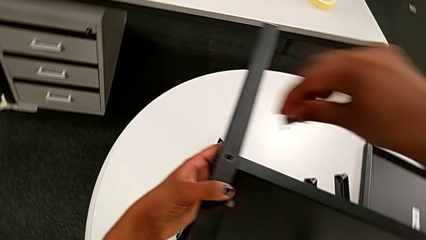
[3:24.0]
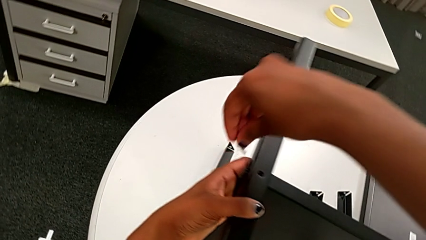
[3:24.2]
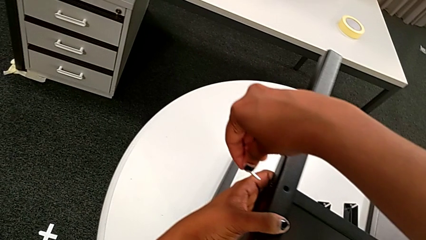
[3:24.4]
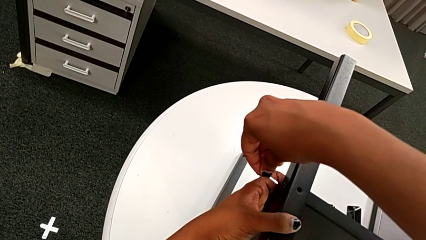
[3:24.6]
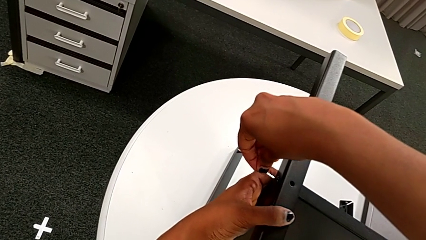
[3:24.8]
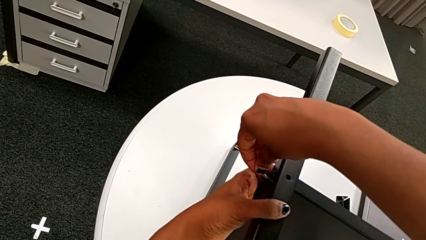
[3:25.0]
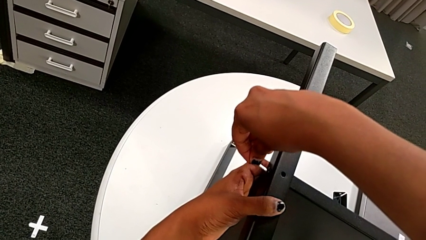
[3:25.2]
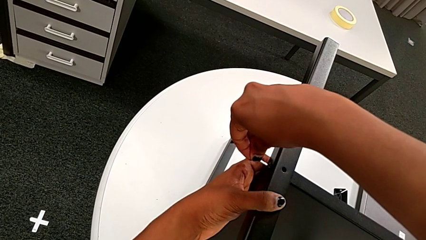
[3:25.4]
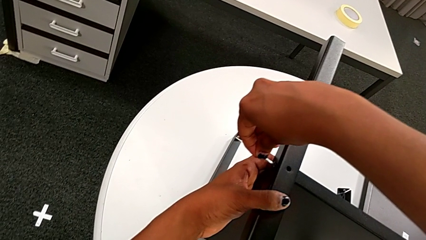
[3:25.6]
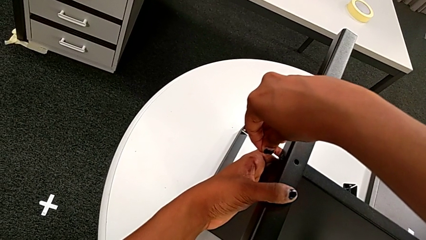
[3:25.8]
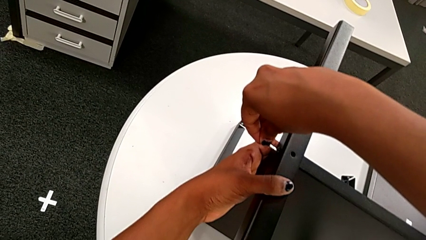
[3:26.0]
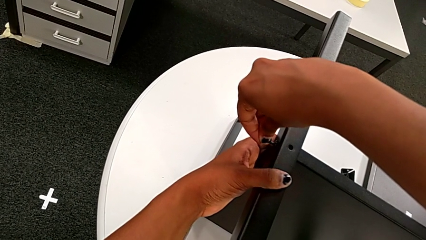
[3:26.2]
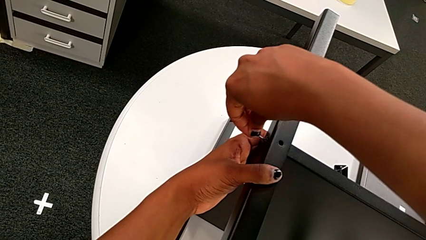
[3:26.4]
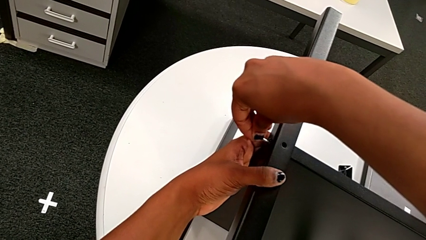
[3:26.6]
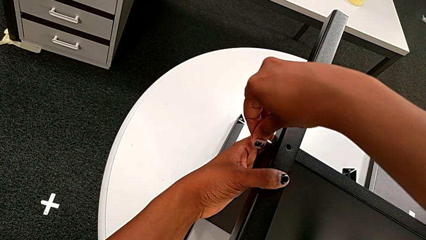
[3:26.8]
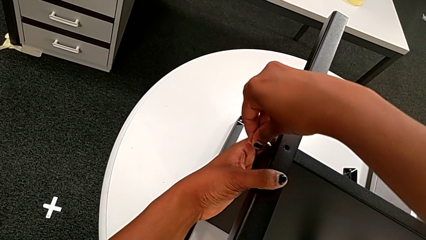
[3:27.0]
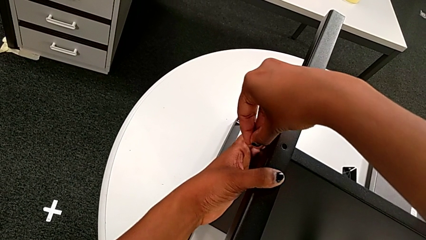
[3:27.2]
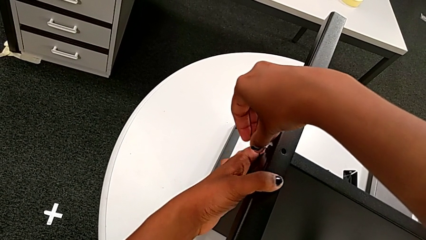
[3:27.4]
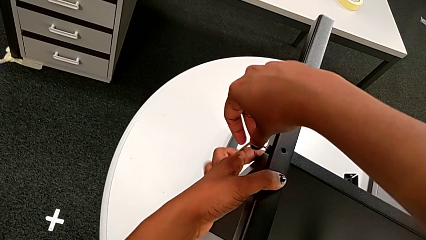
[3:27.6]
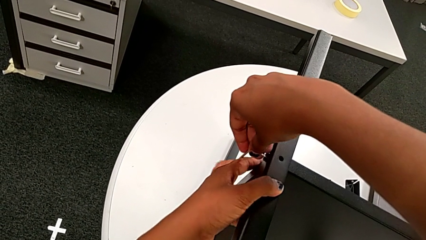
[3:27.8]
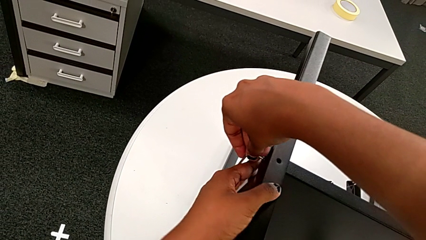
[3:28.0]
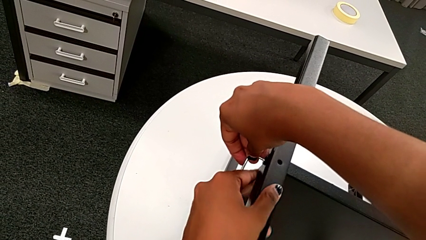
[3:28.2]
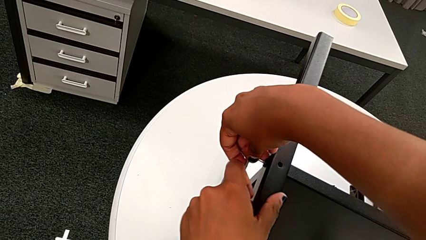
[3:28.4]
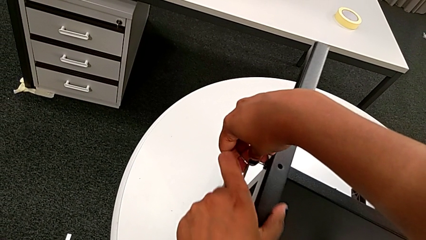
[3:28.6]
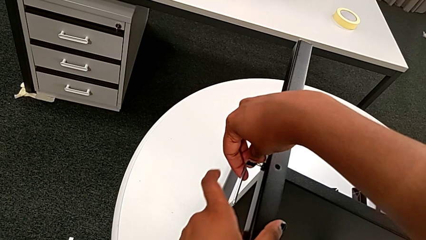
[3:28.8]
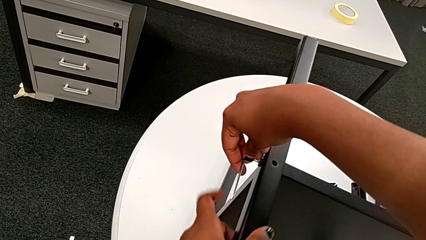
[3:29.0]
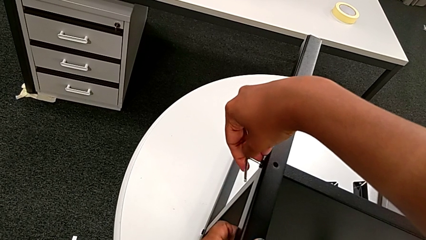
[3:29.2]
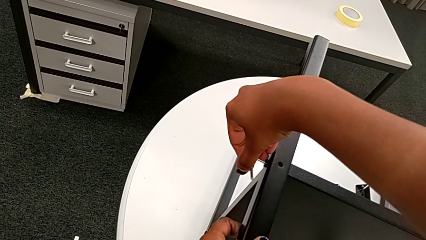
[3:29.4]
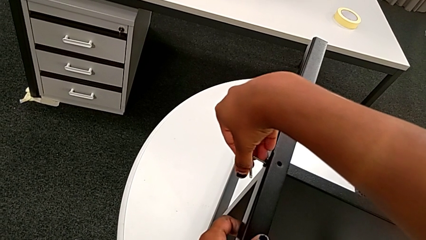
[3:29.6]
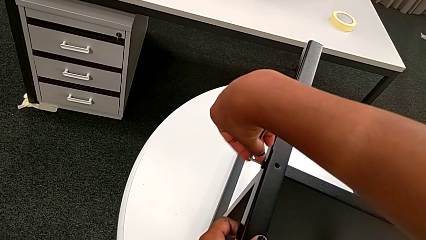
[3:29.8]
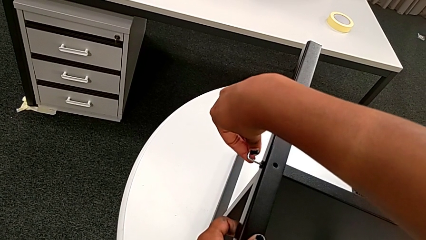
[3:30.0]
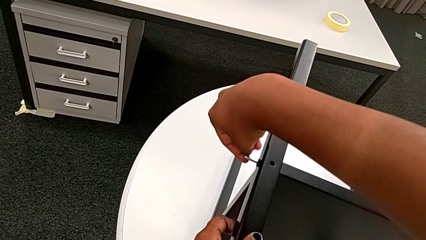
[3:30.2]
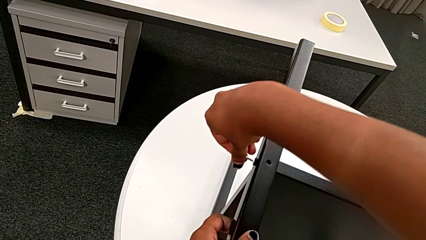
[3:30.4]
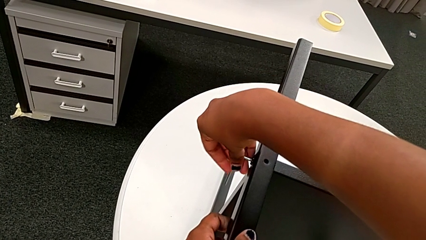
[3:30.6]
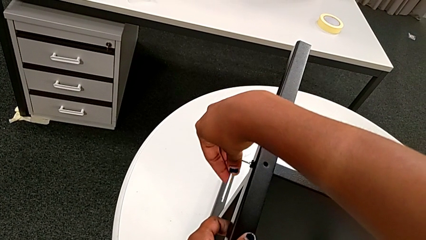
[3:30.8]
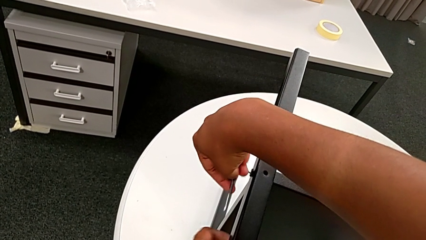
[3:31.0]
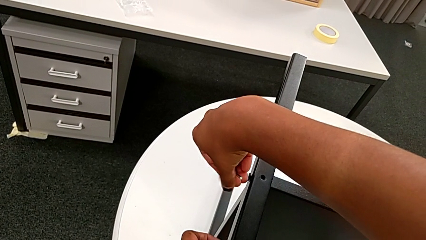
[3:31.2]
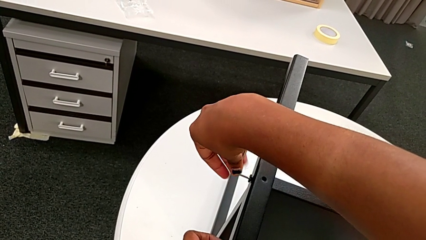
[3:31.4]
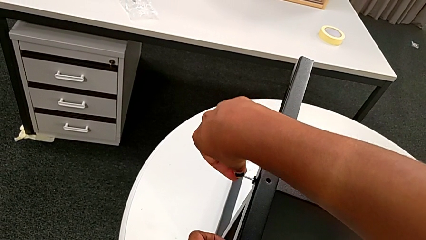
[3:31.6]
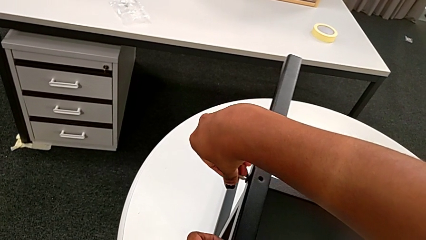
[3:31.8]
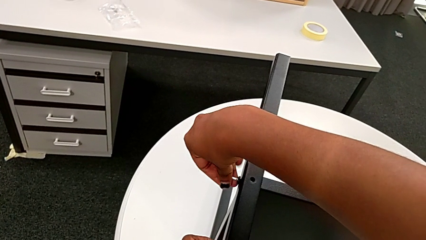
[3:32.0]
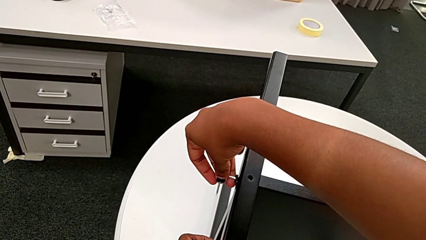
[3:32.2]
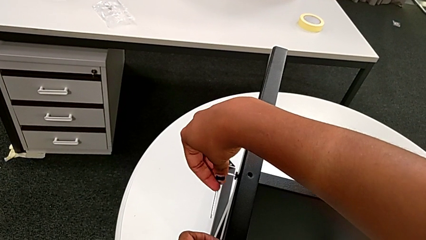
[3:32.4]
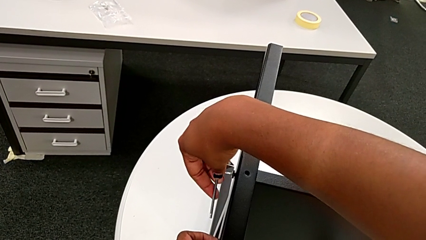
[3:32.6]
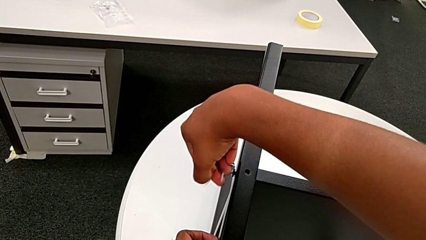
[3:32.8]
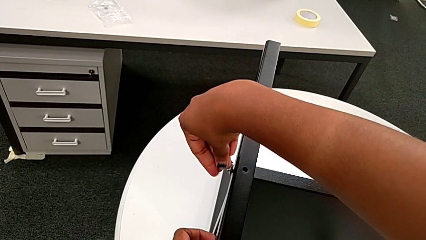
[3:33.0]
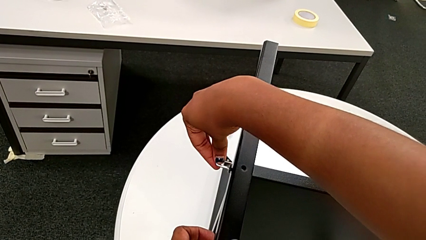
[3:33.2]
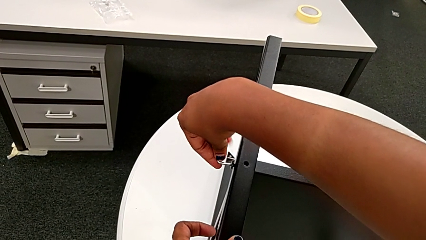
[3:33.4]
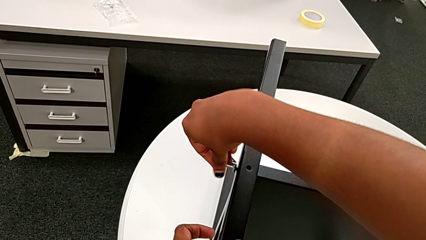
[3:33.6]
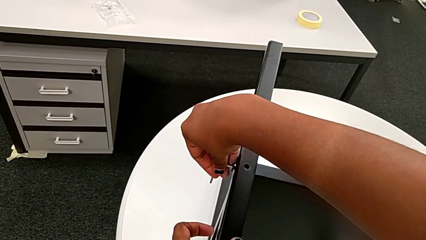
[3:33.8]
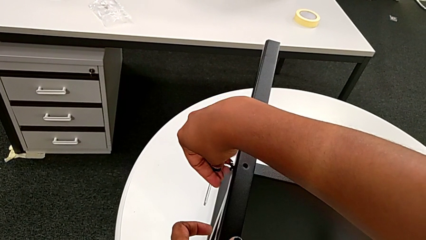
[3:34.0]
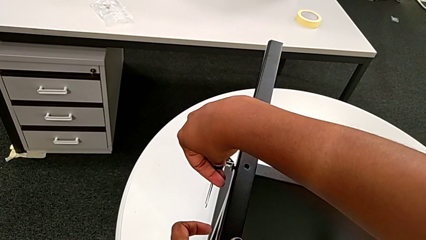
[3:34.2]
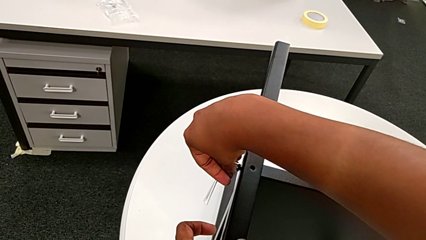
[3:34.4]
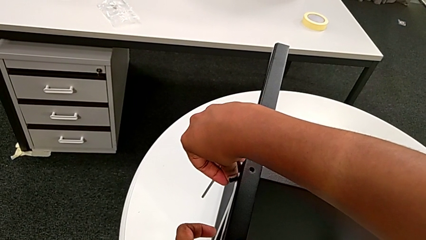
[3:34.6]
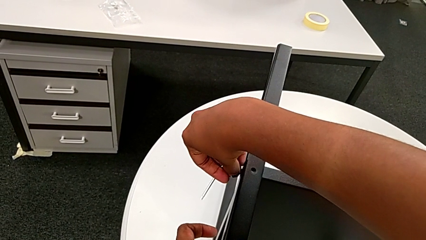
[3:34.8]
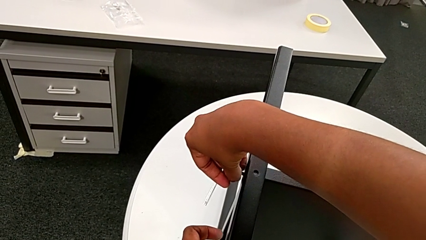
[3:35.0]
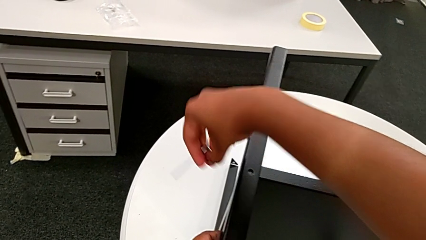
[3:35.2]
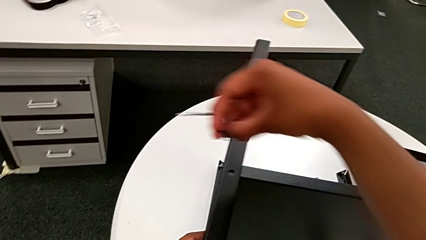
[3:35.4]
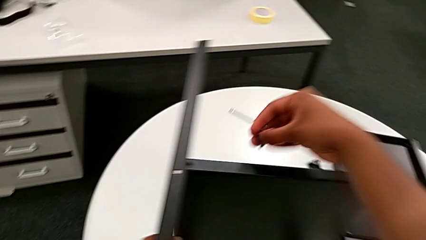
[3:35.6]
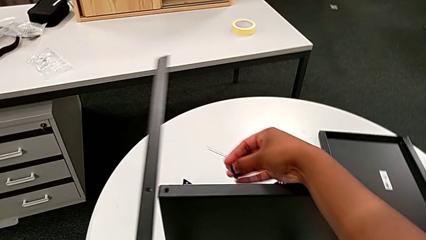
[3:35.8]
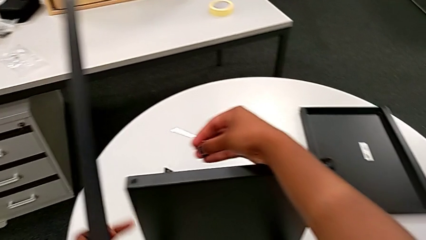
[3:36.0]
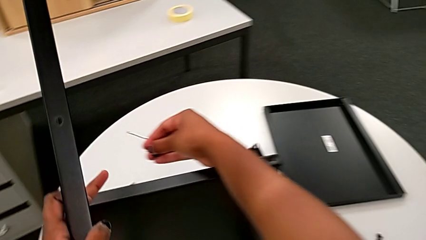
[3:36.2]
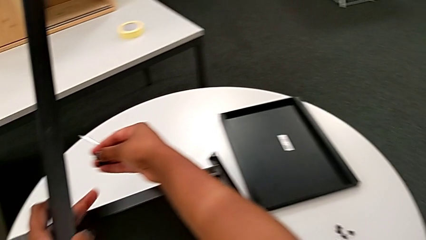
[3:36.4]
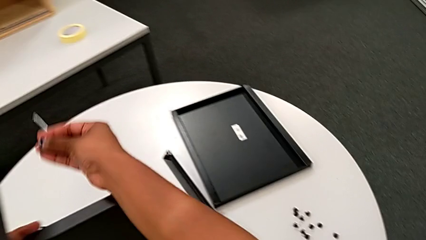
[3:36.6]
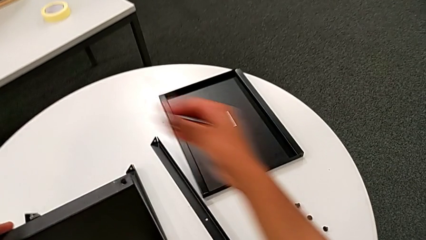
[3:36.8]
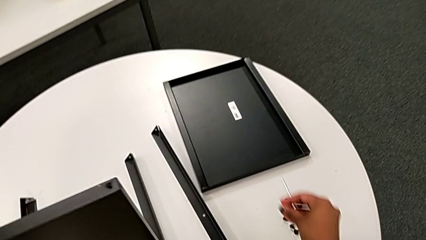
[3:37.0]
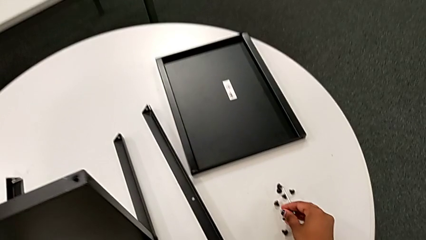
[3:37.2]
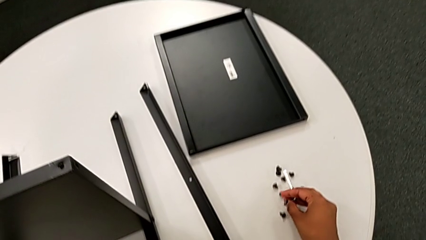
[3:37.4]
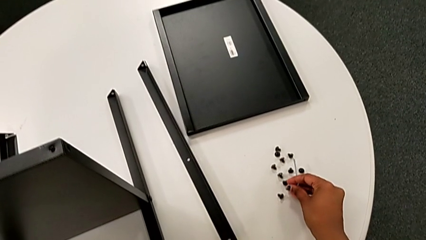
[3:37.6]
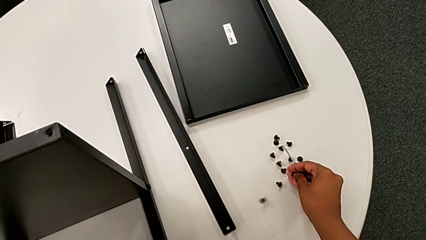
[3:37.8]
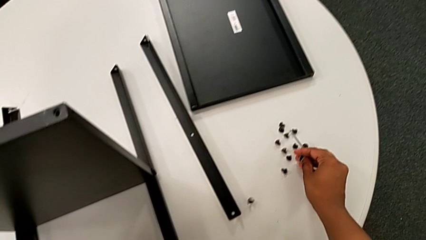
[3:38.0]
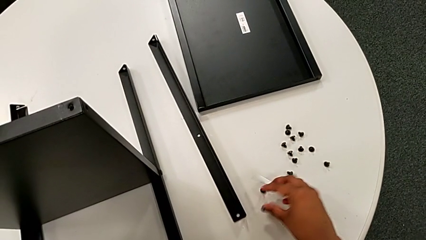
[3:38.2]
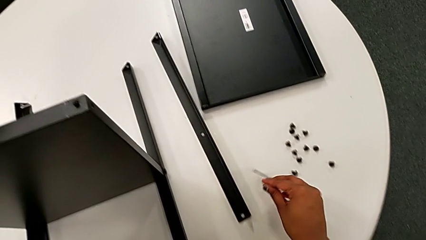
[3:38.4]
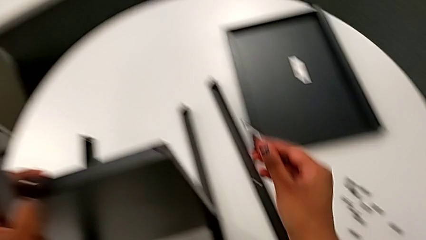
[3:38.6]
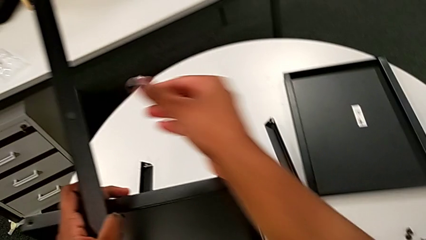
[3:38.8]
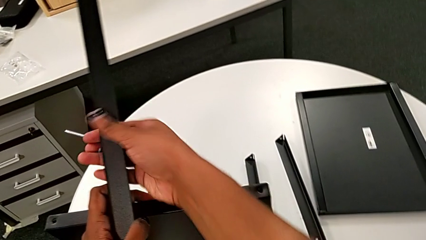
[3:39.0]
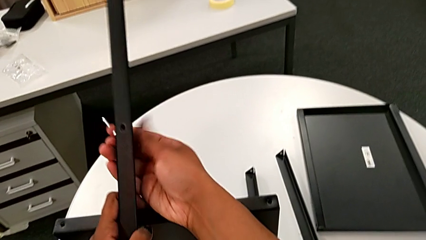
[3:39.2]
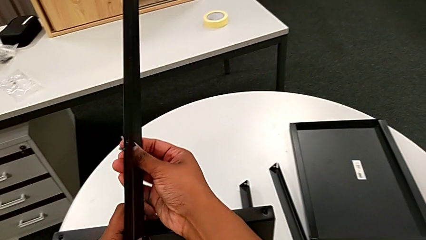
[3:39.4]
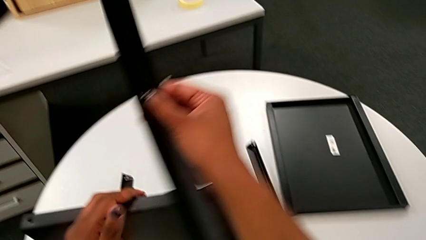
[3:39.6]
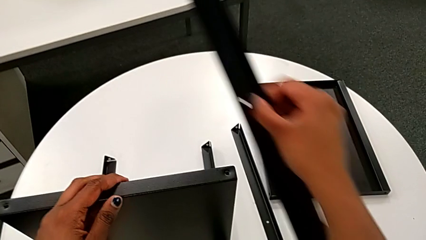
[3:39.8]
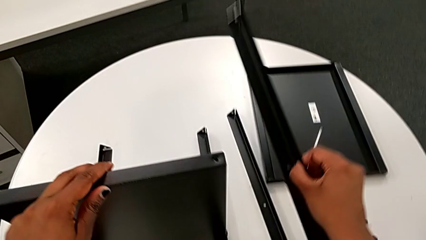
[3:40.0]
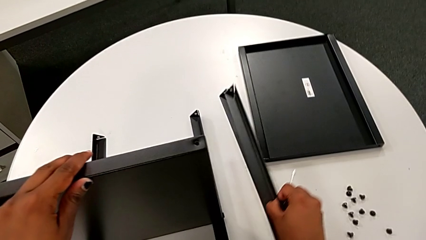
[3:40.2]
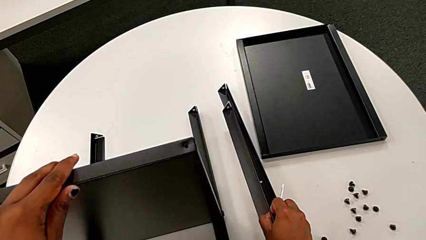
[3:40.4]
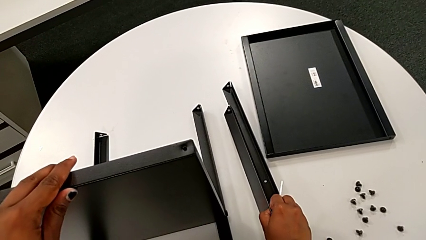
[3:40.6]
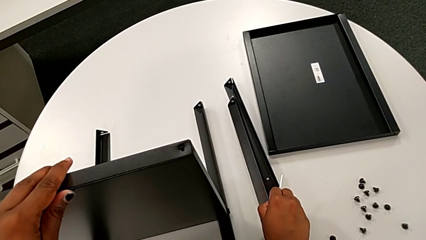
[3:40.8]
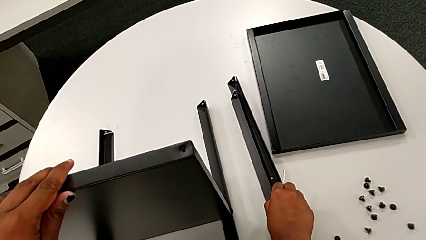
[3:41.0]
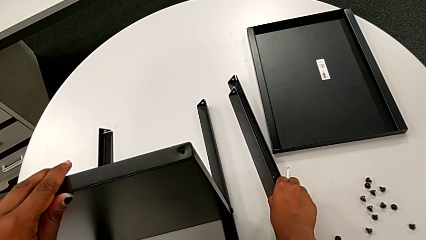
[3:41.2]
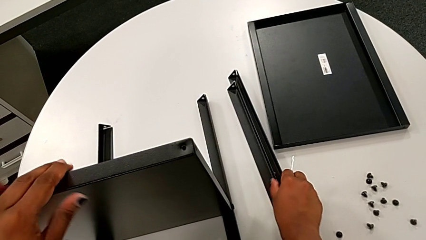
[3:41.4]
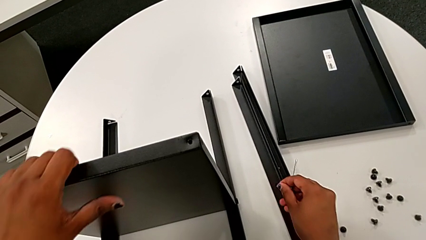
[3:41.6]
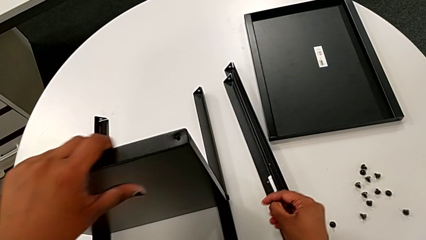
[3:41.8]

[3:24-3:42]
The camera wearer is unscrewing the second leg of the shelf. They insert the fourth Allen wrench, unscrew the fourth hex socket head, grab it, lift the fourth leg with the left hand, place the fourth hex socket head, grab the second leg and place it.
